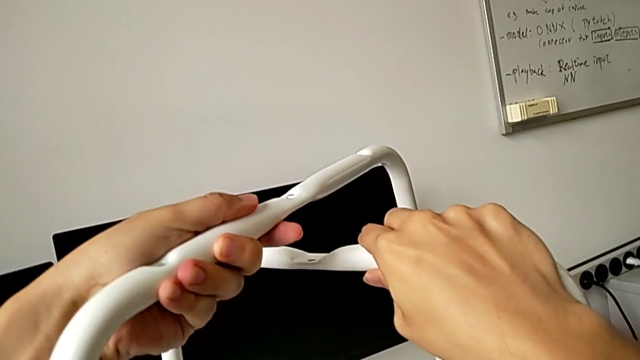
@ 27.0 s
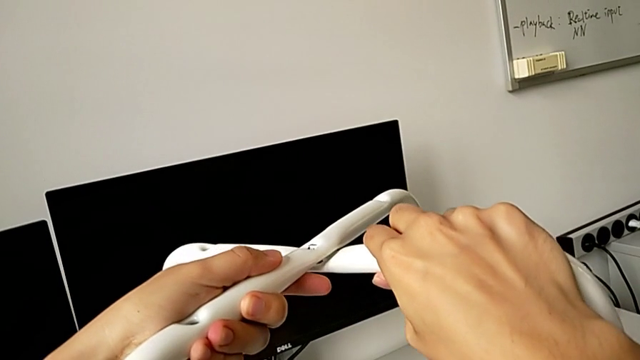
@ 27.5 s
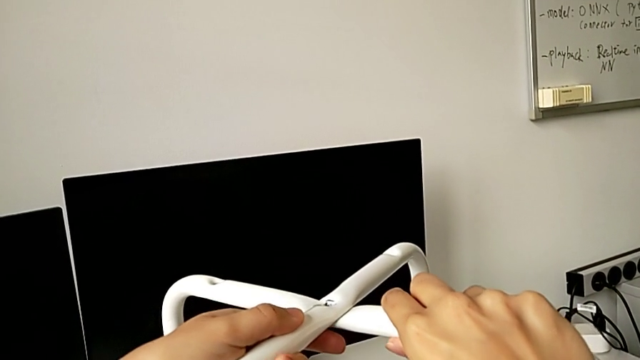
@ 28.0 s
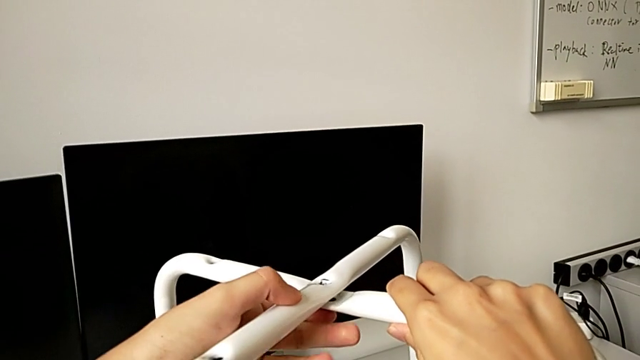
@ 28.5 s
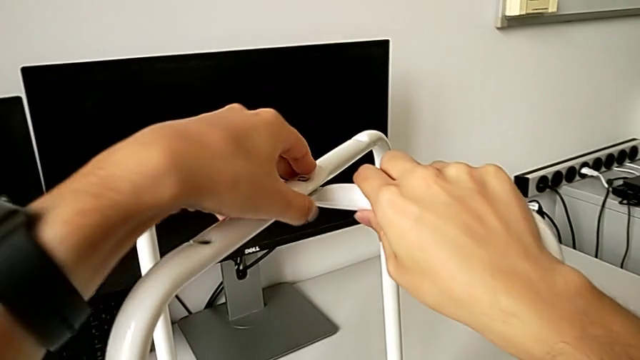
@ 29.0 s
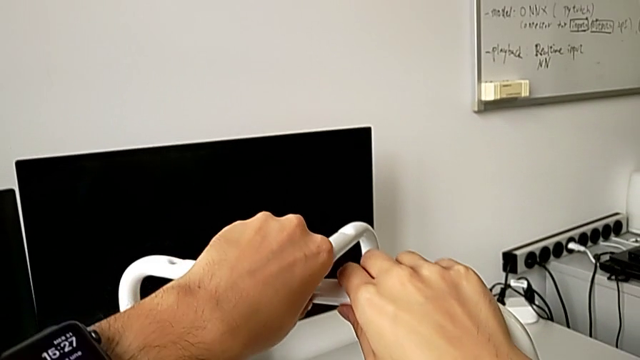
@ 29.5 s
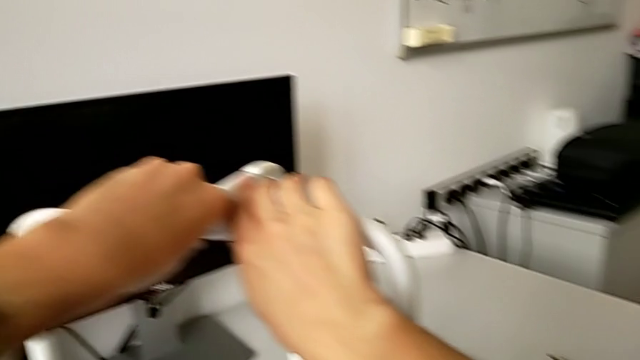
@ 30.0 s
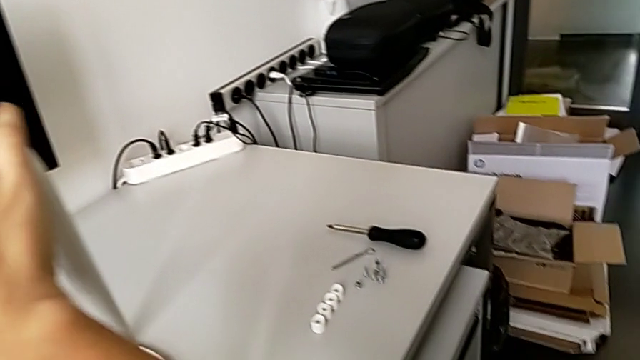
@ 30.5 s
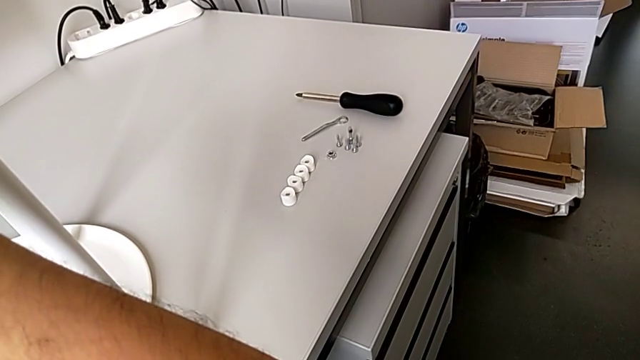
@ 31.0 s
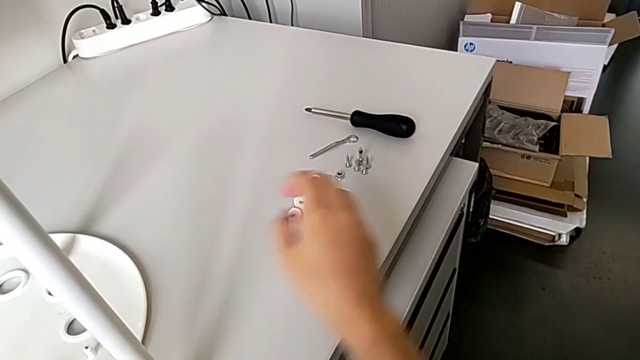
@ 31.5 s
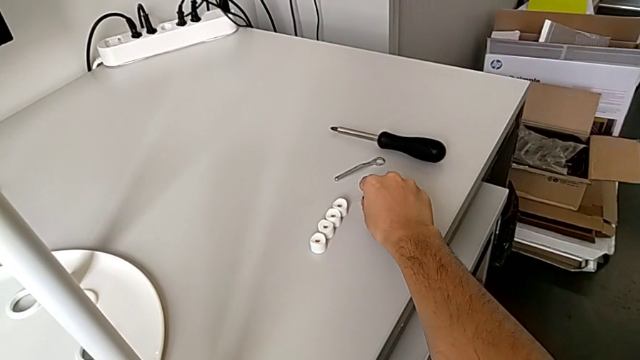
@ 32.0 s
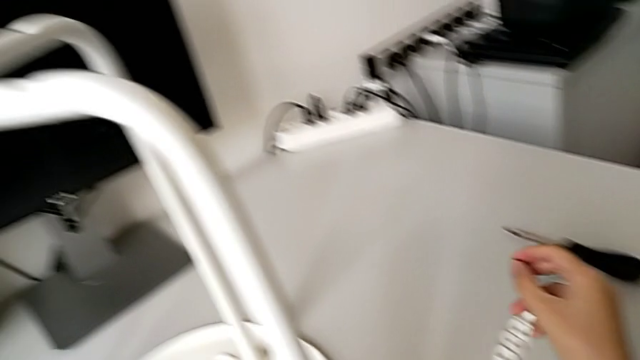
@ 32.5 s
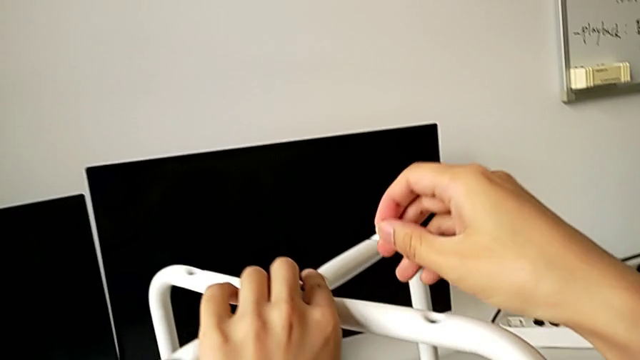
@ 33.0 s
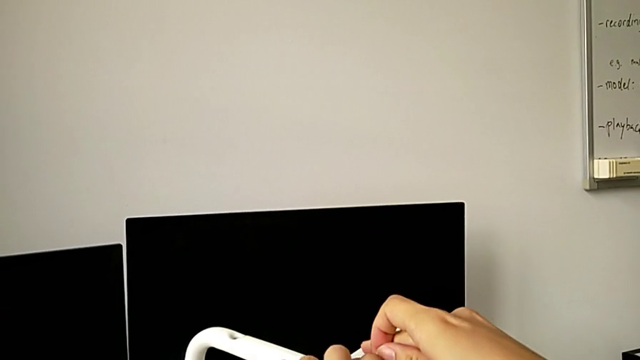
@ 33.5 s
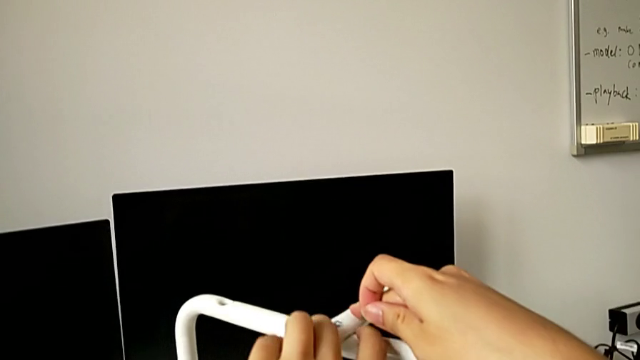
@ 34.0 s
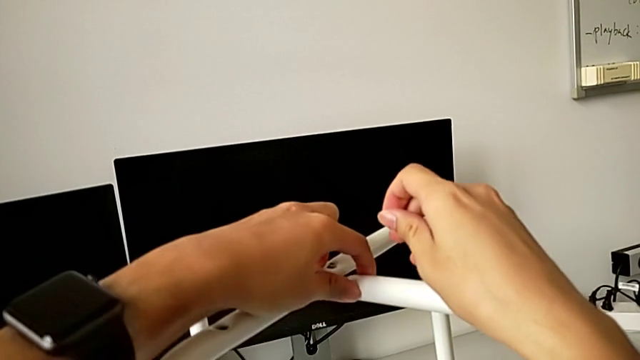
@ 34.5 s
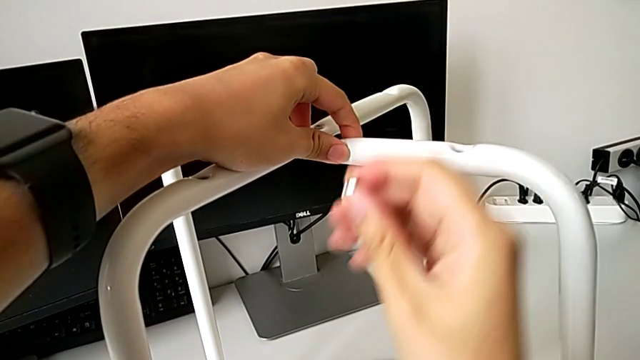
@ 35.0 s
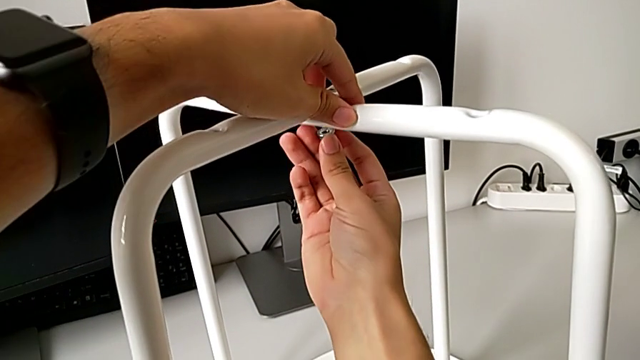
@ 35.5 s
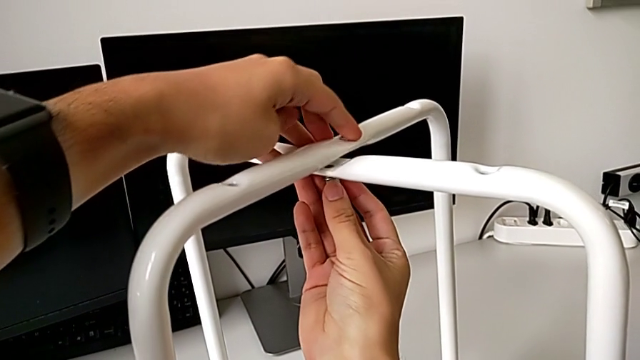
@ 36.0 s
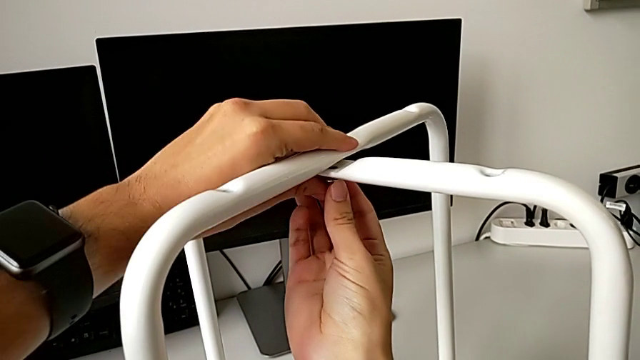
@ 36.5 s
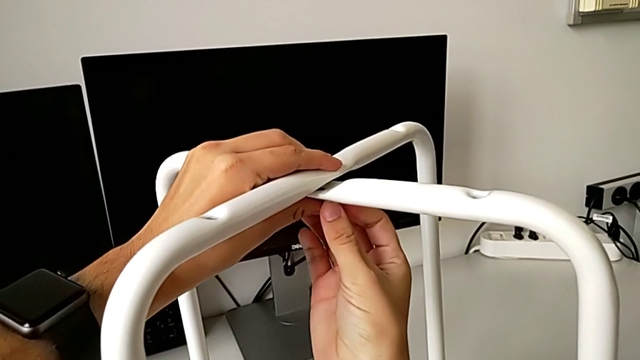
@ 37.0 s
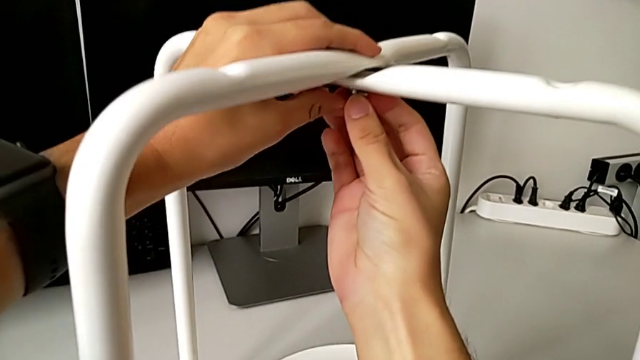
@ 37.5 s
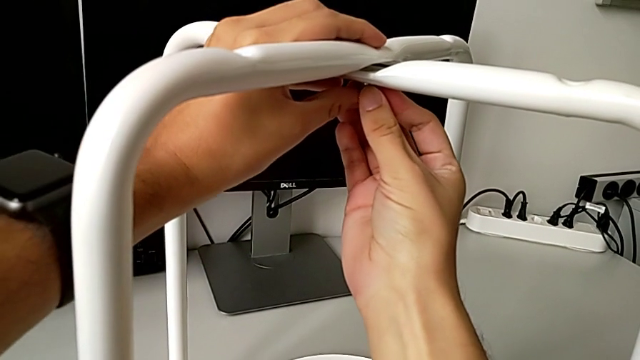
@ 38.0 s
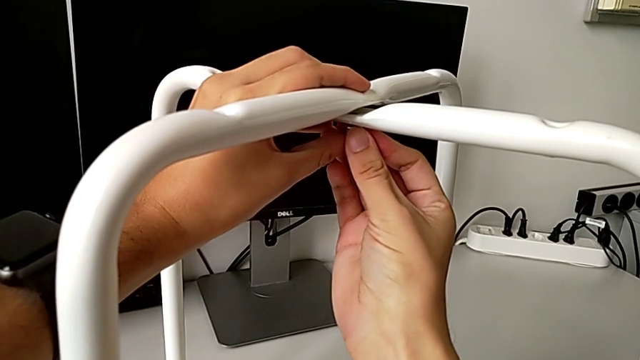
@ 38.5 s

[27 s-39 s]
The camera wearer is assembling the legs. They align the leg, grab the hex nut and place it.

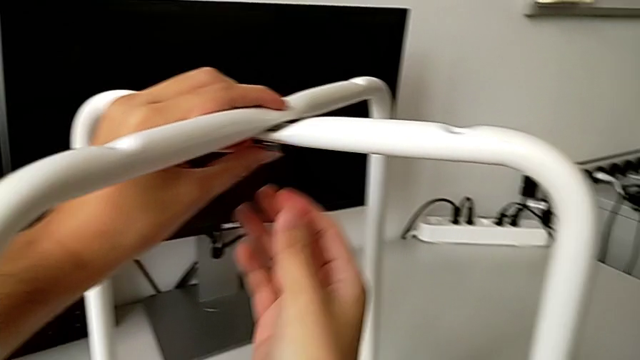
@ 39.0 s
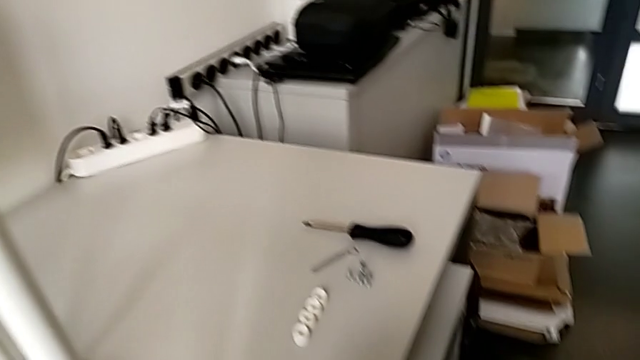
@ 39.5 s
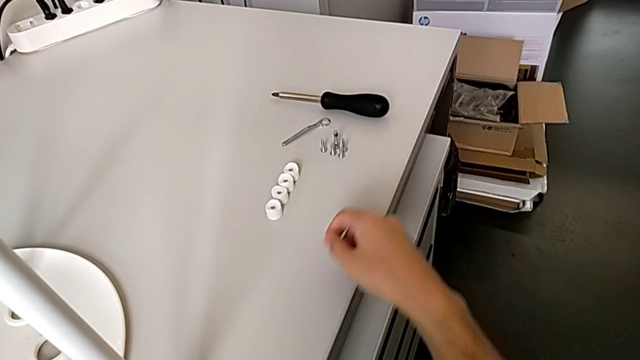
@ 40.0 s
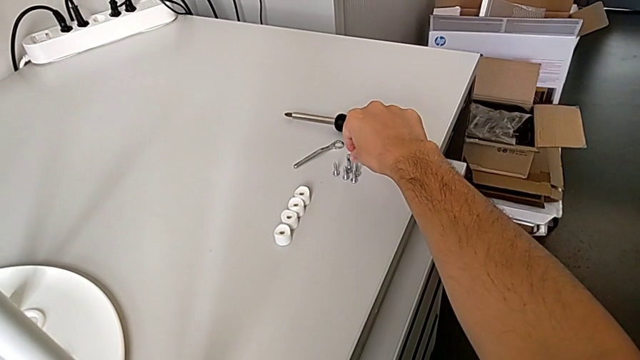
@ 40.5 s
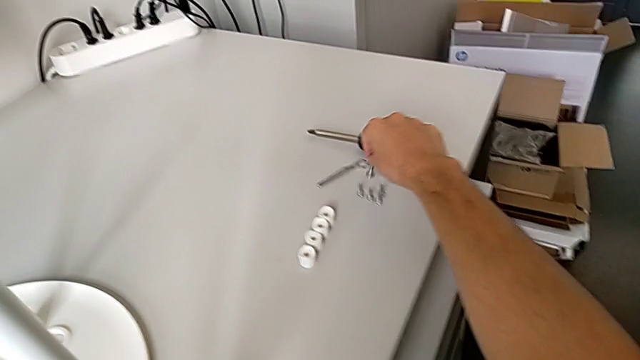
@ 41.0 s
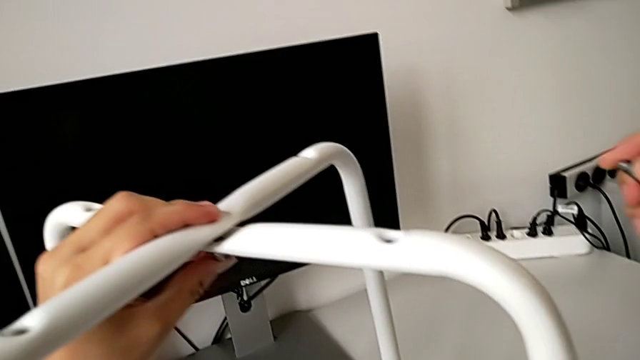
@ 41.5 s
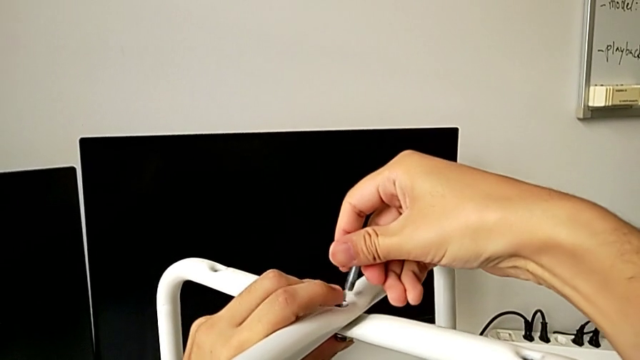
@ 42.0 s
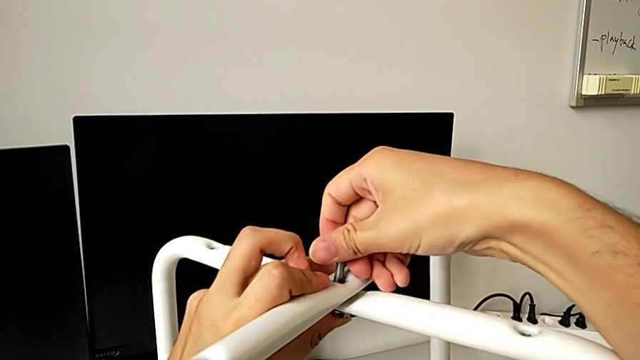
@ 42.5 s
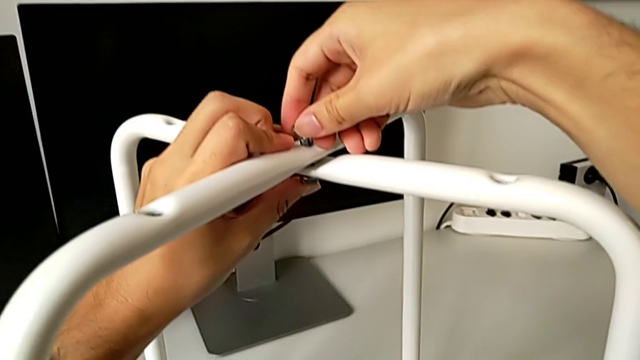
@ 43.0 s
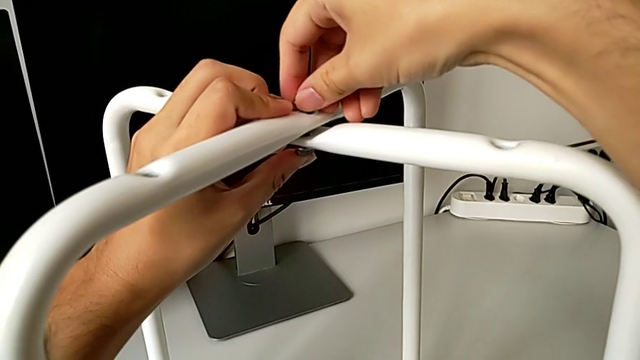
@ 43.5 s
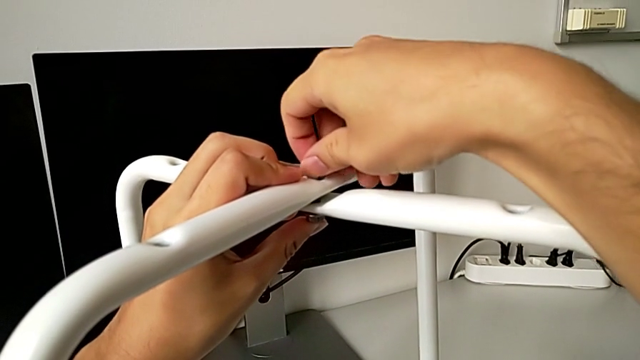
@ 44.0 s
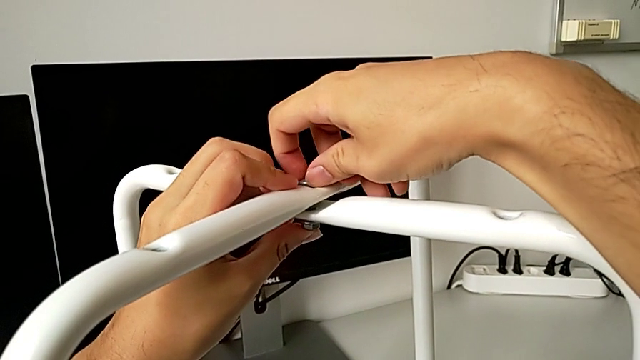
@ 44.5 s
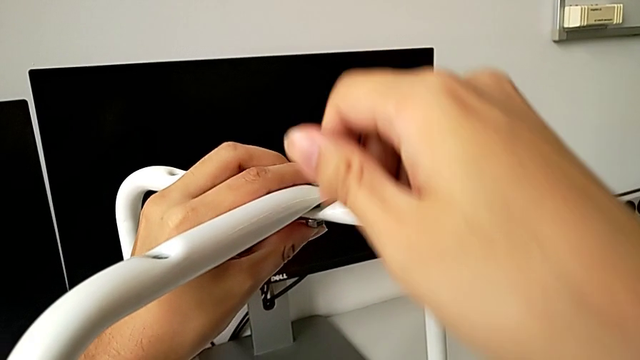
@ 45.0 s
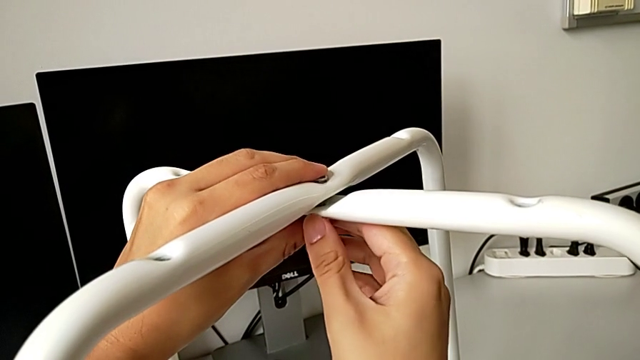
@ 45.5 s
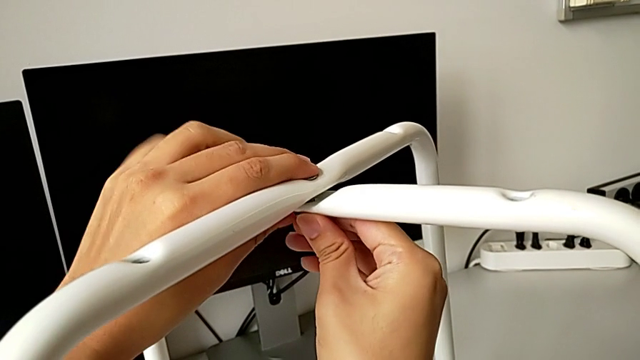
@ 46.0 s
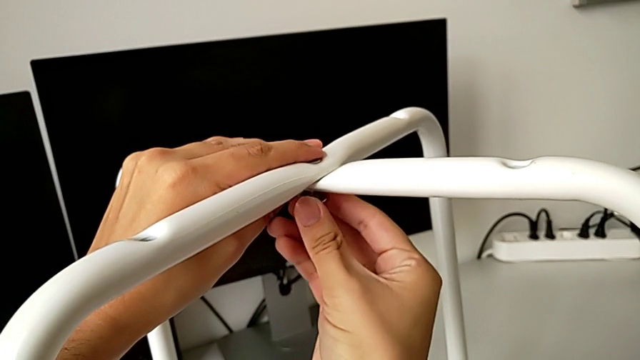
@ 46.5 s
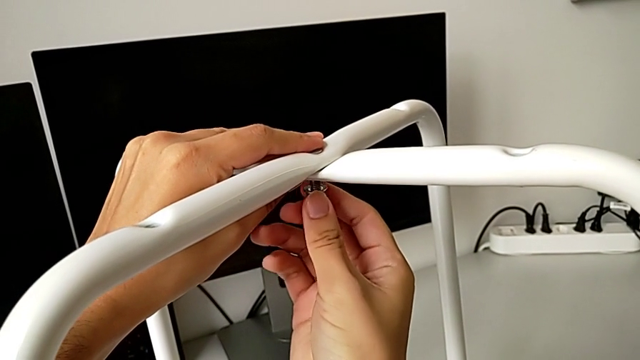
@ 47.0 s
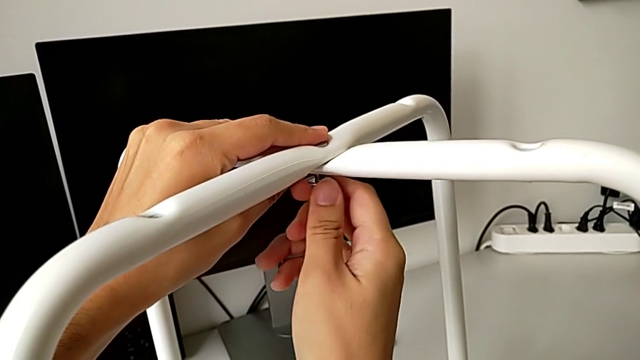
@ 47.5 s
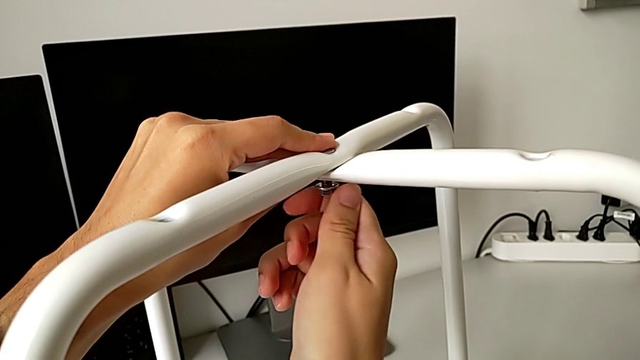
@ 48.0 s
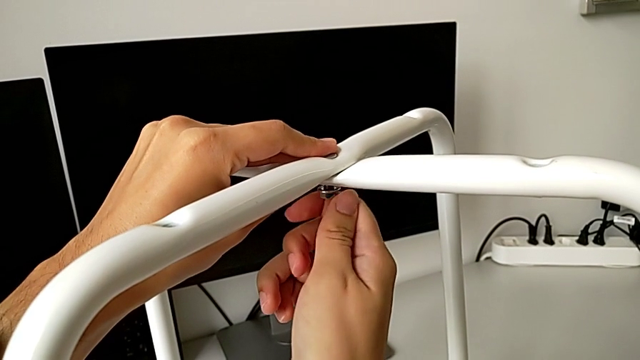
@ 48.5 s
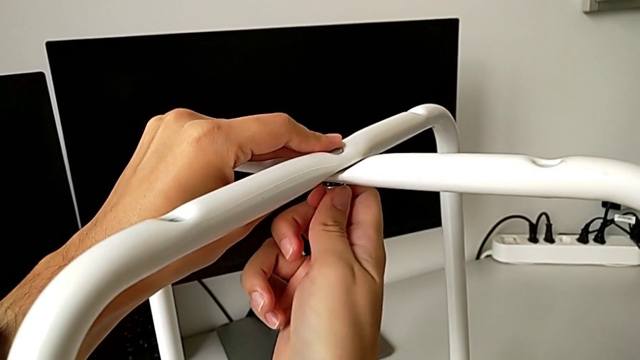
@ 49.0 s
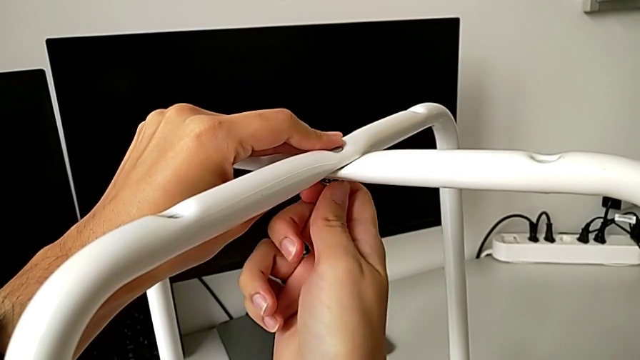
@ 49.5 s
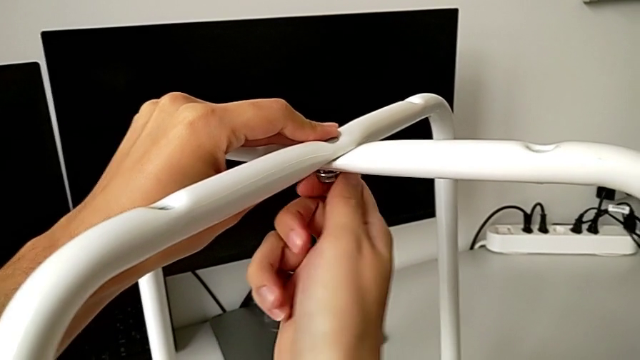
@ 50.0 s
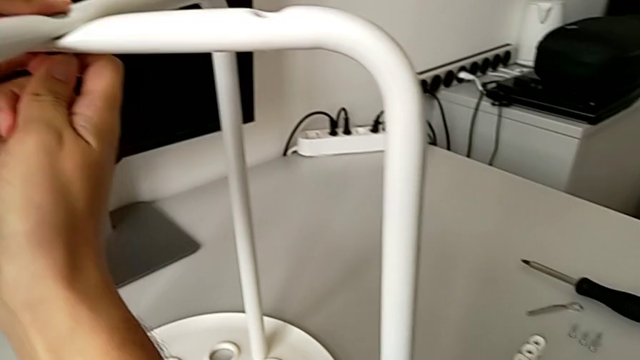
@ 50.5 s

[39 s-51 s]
The camera wearer is assembling the legs. They grab the bolt, insert it, screw it and begin to screw the hex nut.
